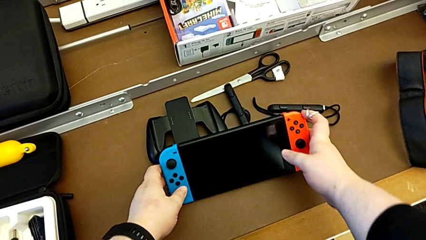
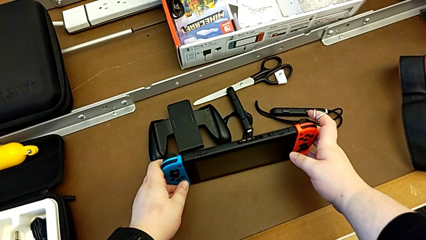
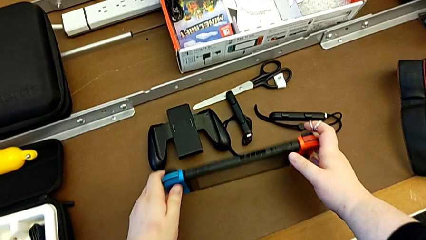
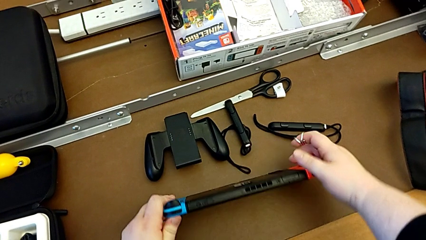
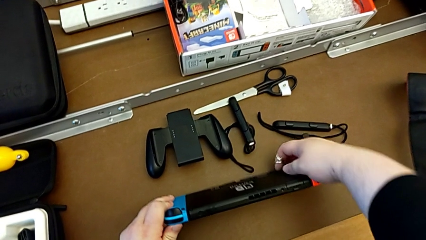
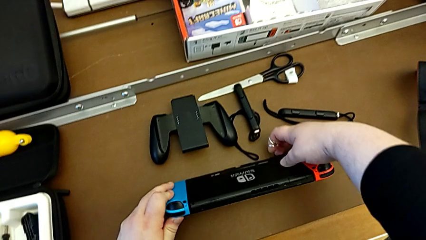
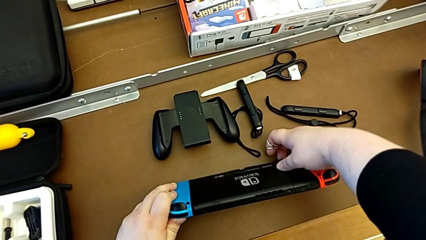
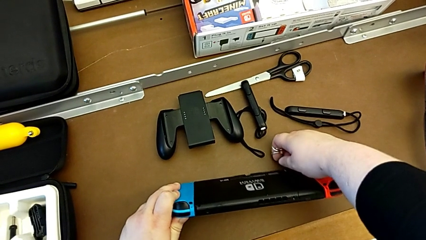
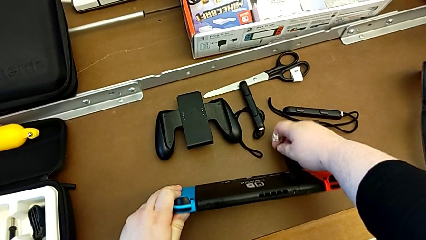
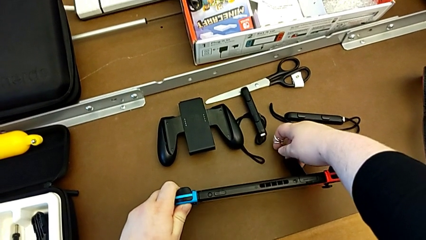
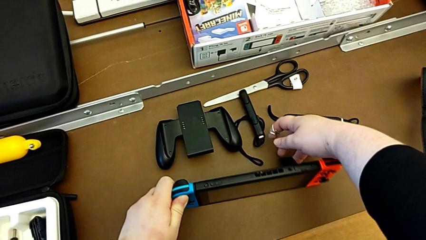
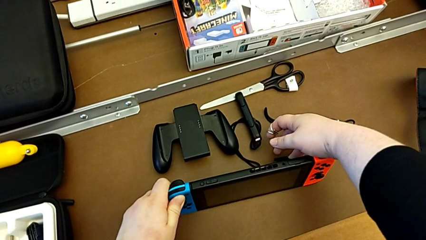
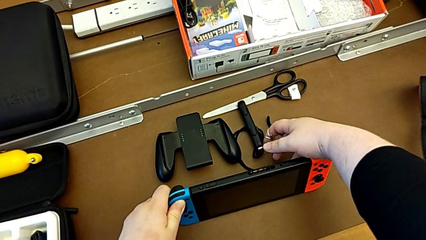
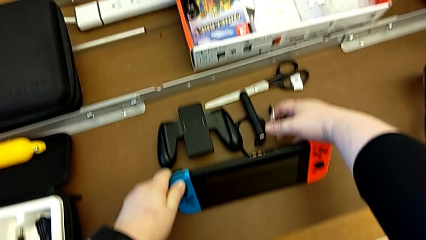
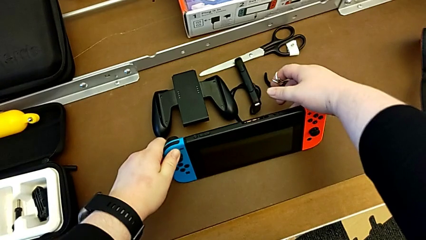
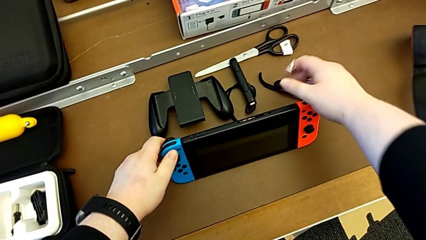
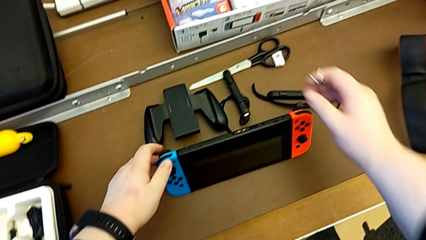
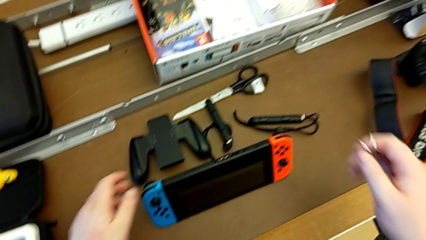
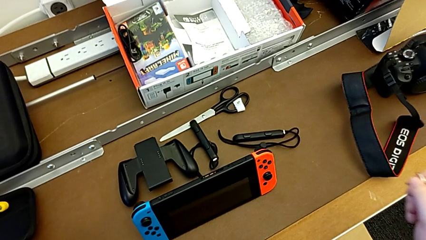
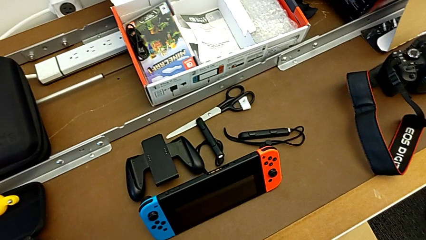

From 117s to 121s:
The camera wearer is opening the kickstand on the back of the Nintendo Switch. They open the kickstand and begin to place the Nintendo Switch.

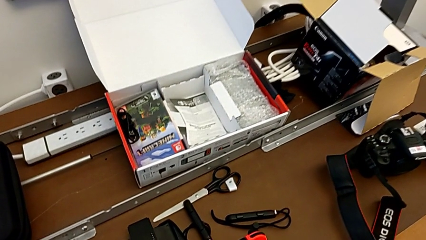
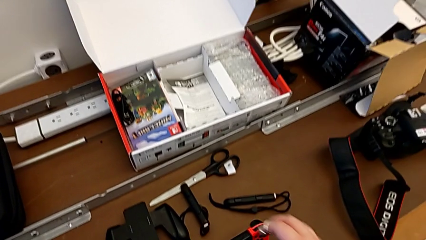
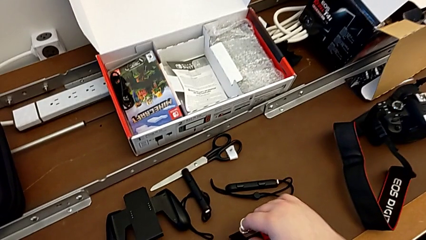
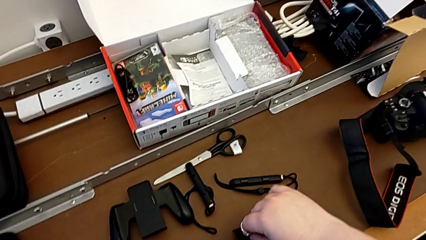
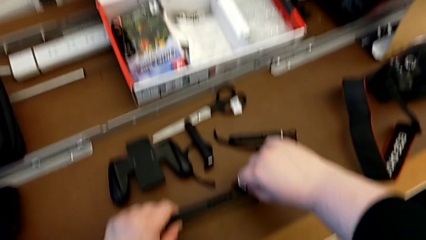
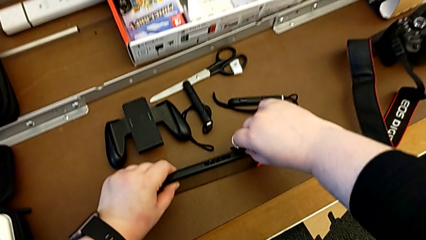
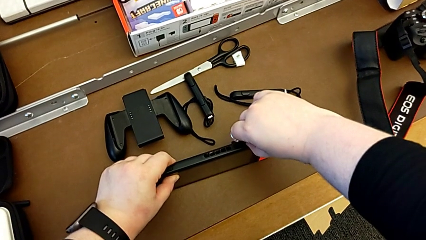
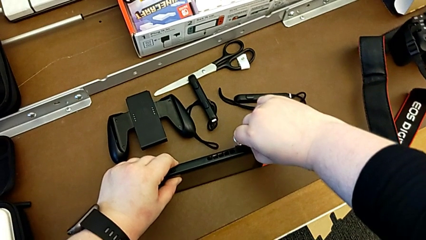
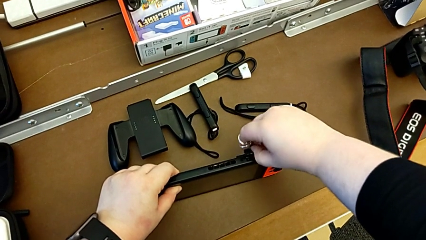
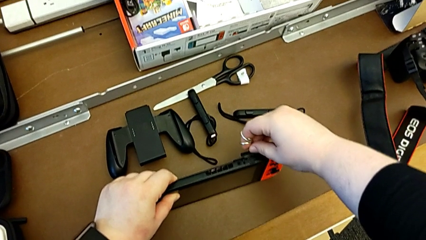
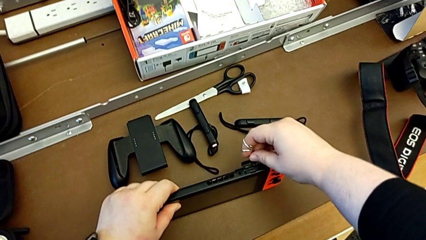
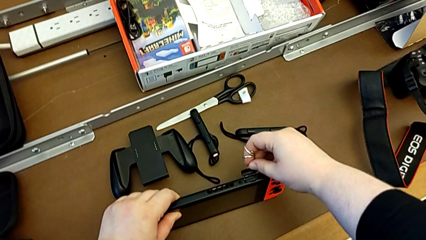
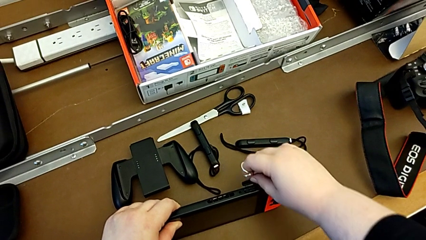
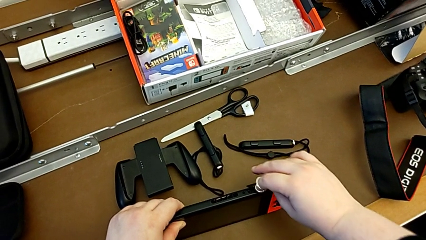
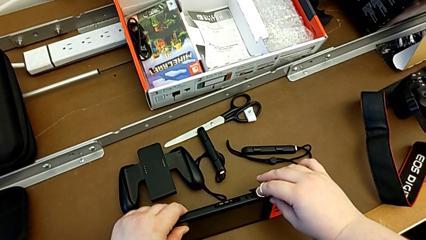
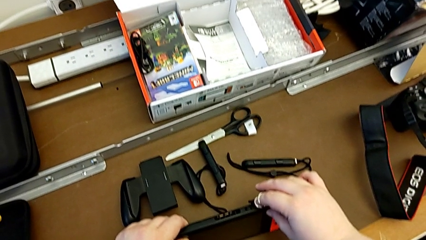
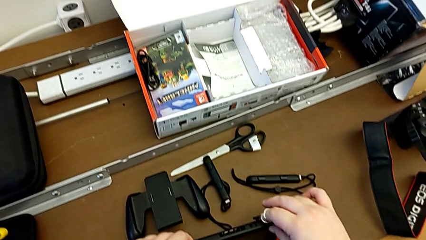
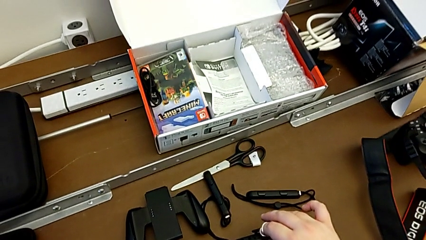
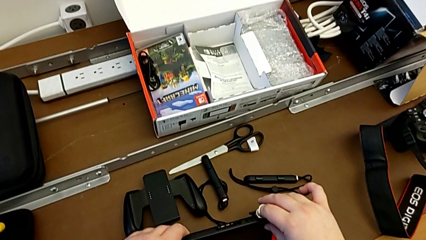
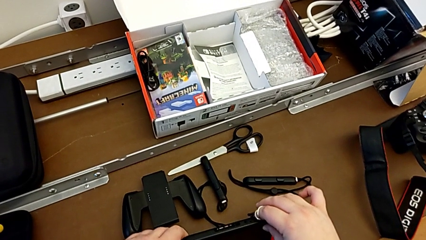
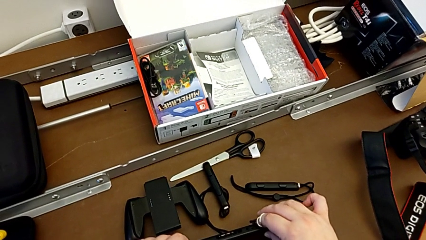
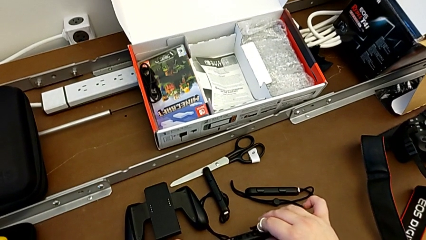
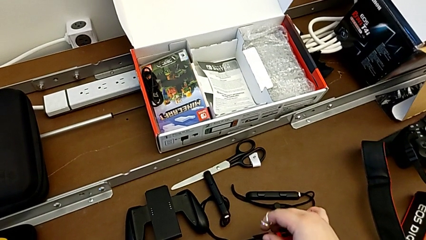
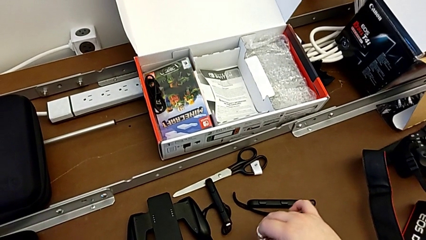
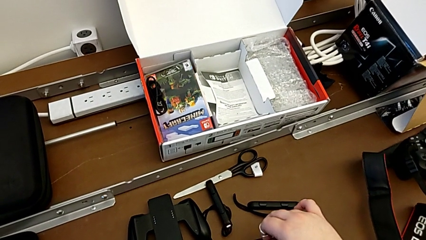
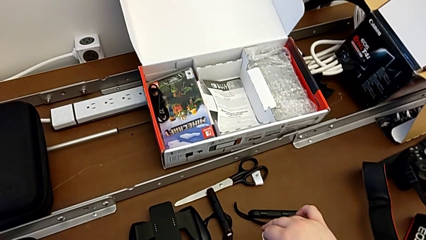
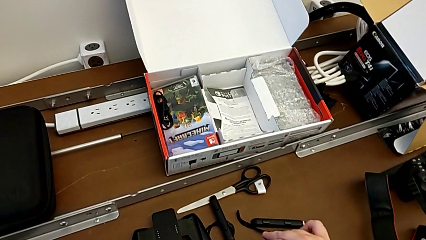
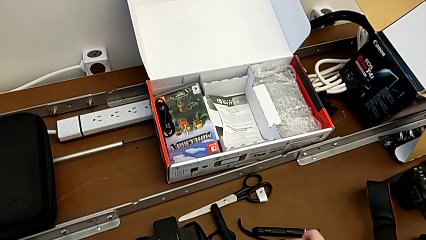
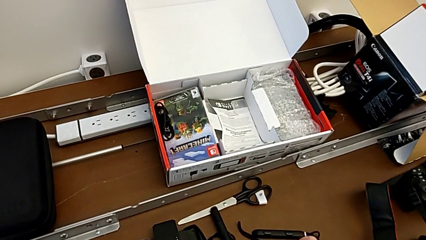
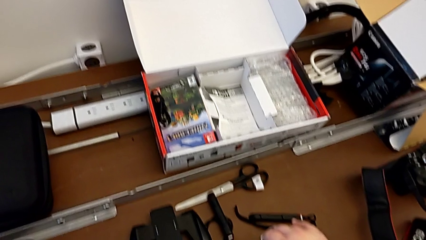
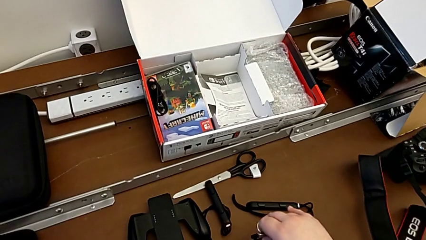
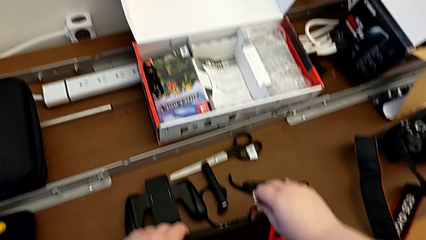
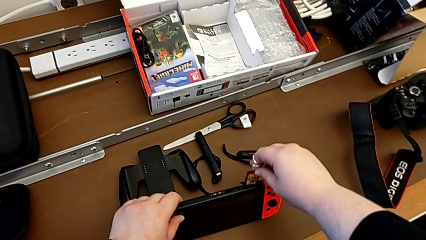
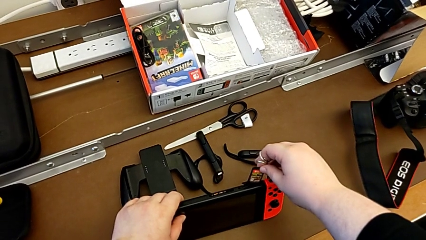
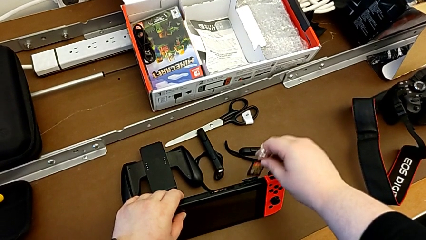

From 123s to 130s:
The camera wearer removes the game card from the Nintendo Switch. They grab the game card, open it, grab it and withdraw it.

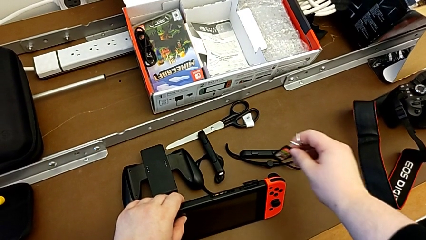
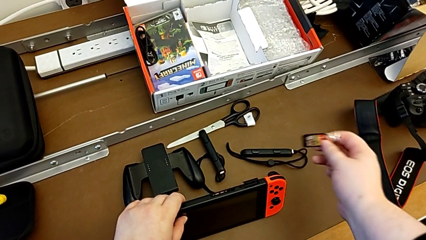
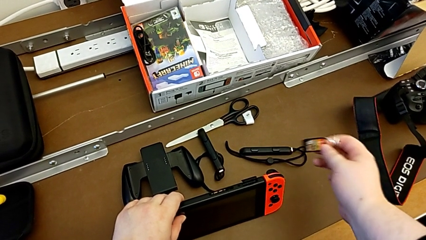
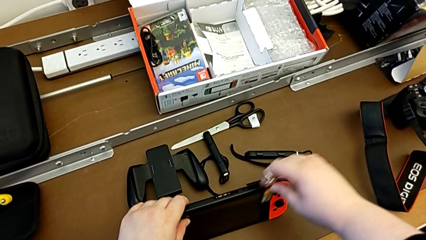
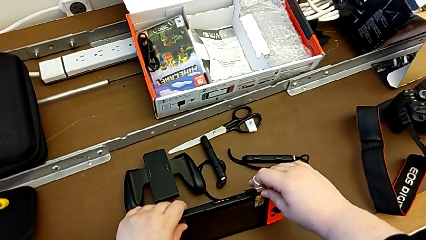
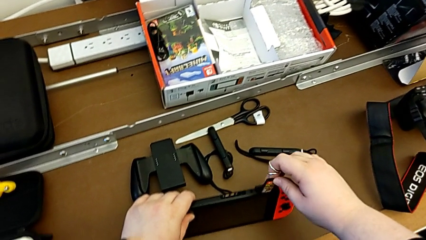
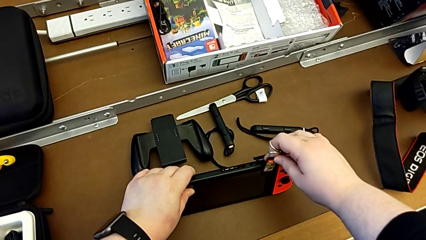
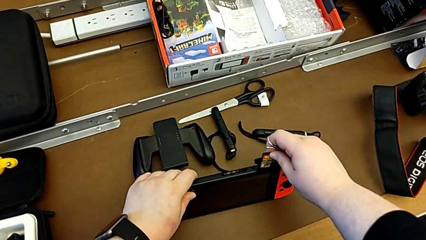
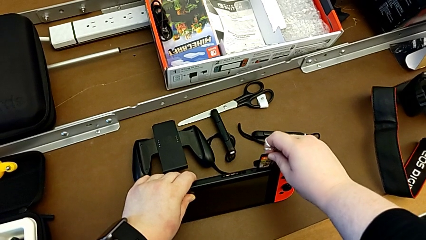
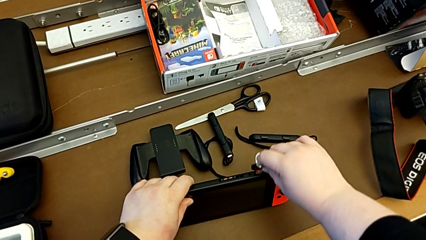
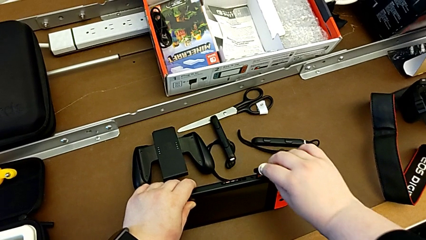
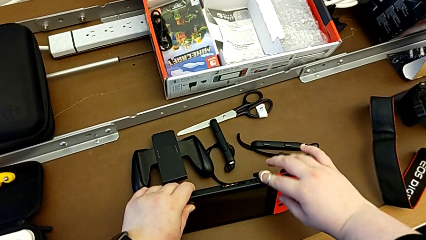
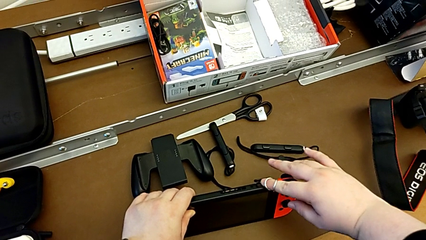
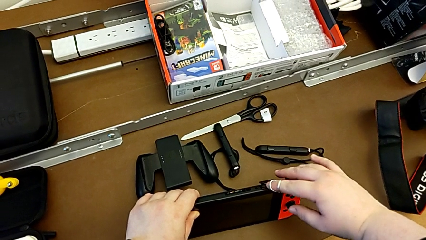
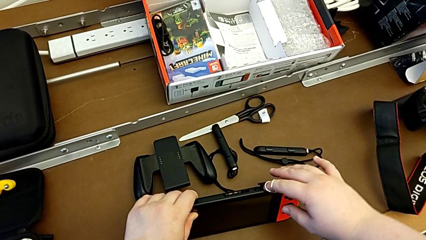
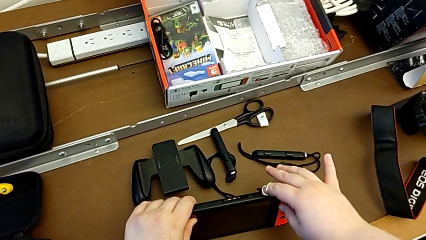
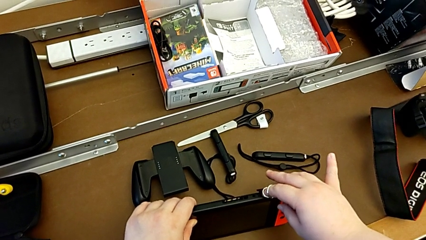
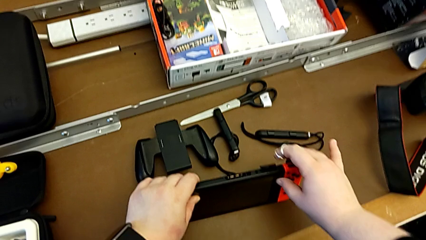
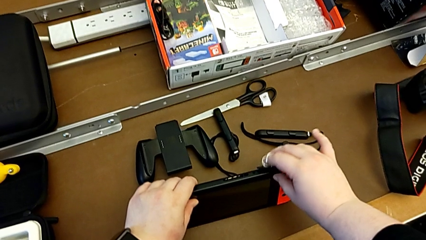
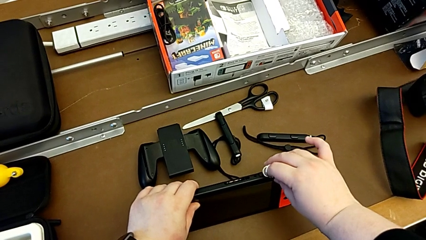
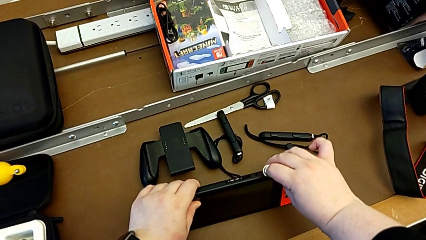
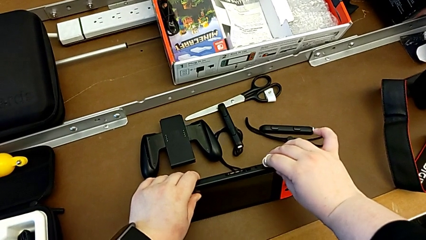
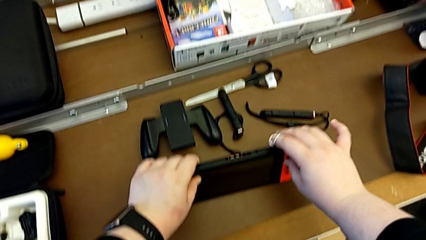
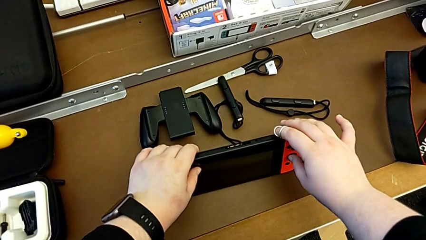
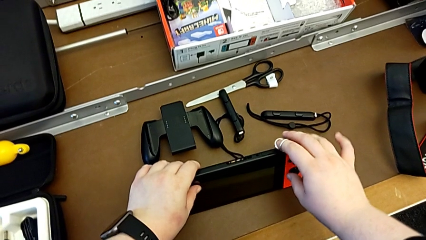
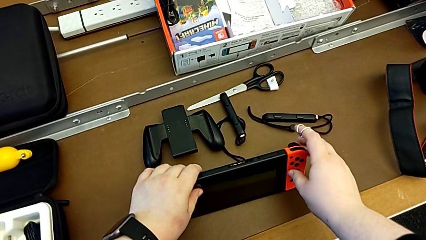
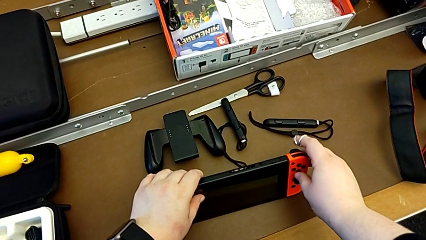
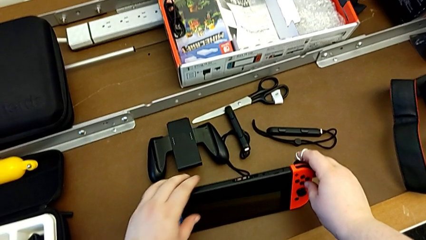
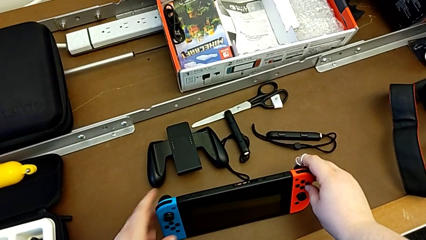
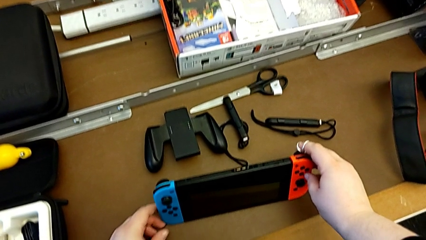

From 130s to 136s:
The camera wearer inserts the game card into the Nintendo Switch. They insert the game card, press it and close it, all with the right hand.
